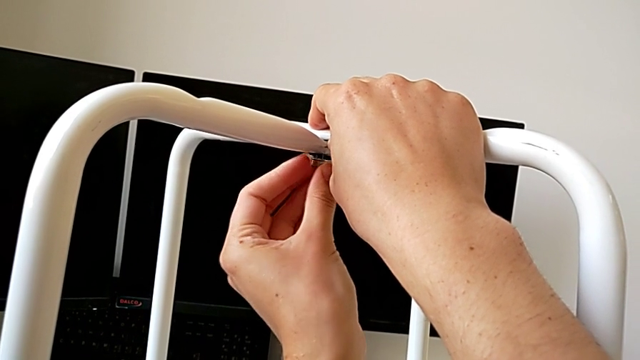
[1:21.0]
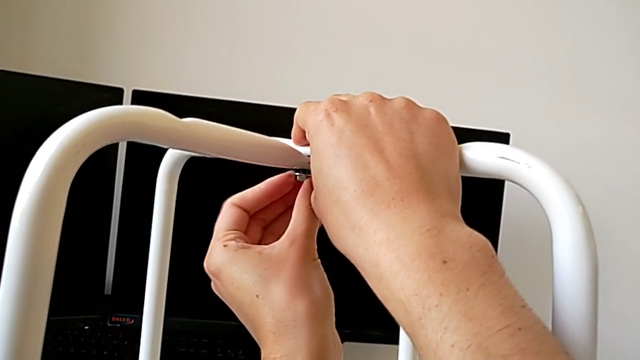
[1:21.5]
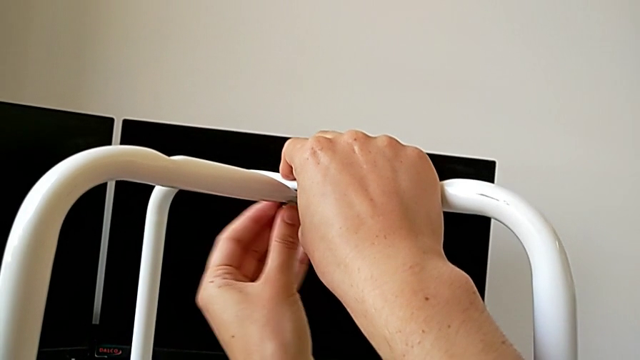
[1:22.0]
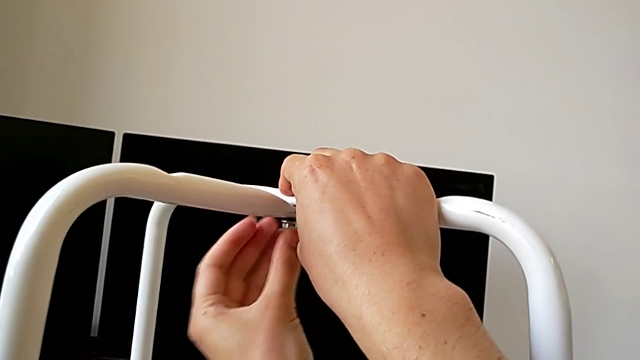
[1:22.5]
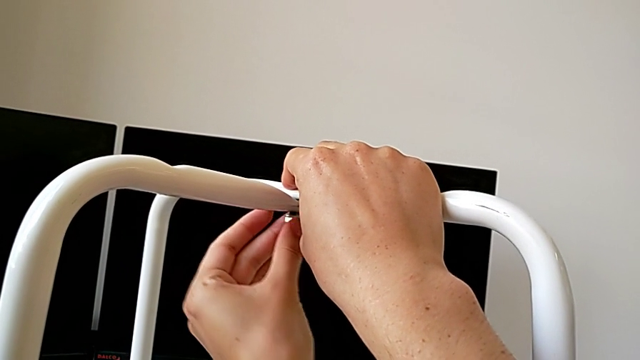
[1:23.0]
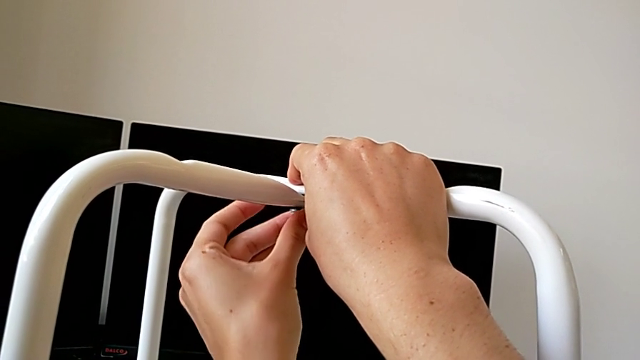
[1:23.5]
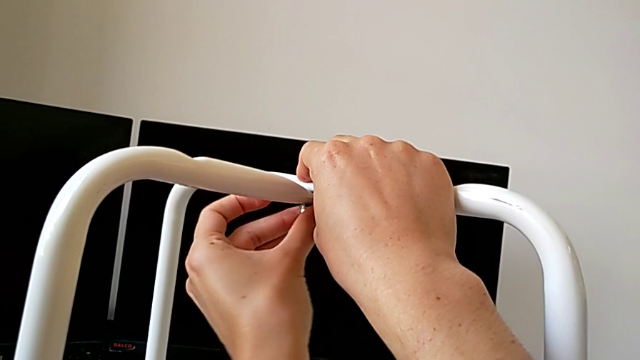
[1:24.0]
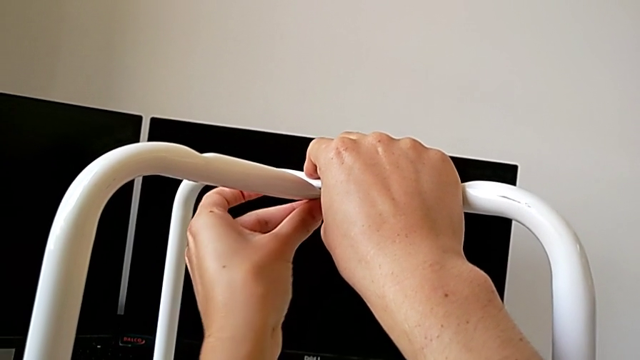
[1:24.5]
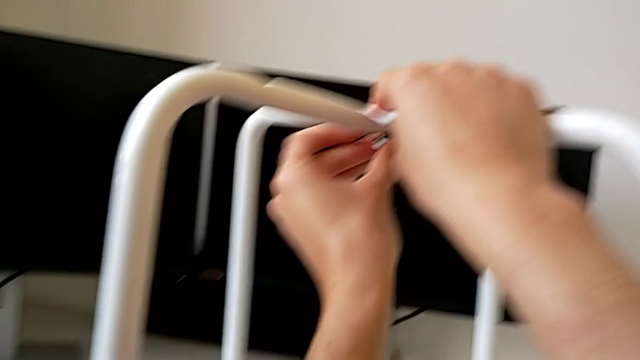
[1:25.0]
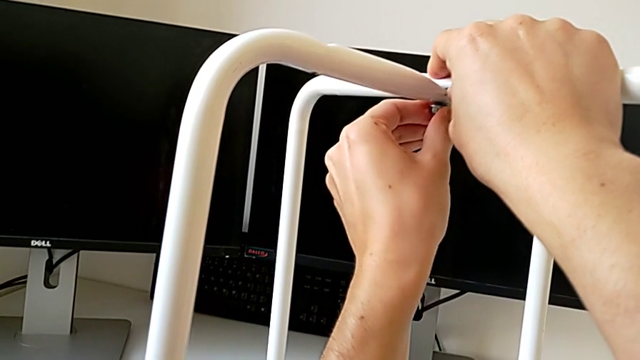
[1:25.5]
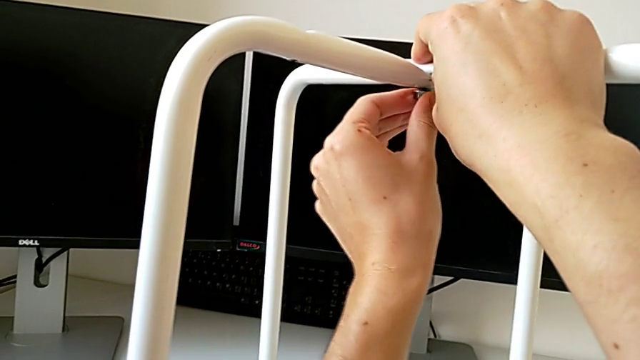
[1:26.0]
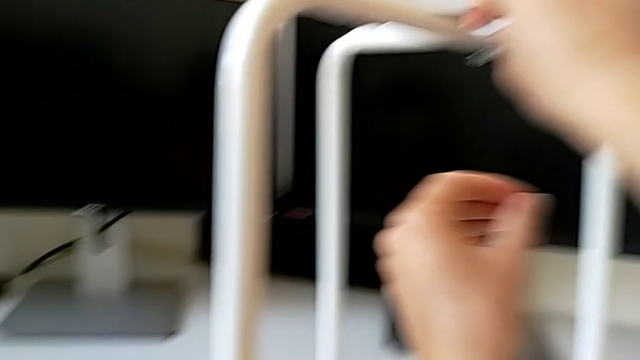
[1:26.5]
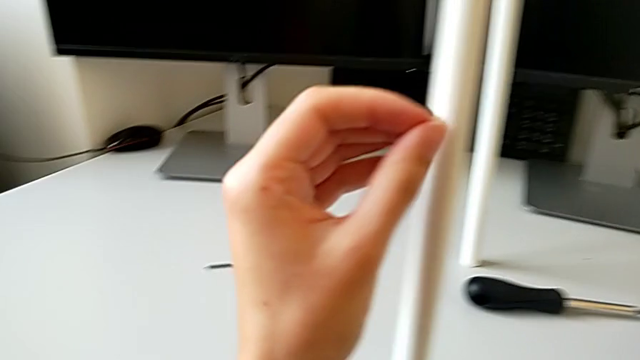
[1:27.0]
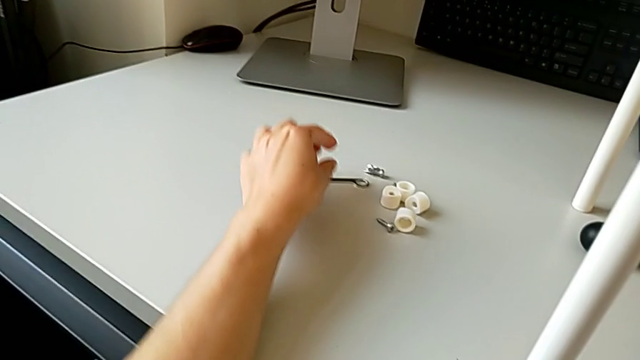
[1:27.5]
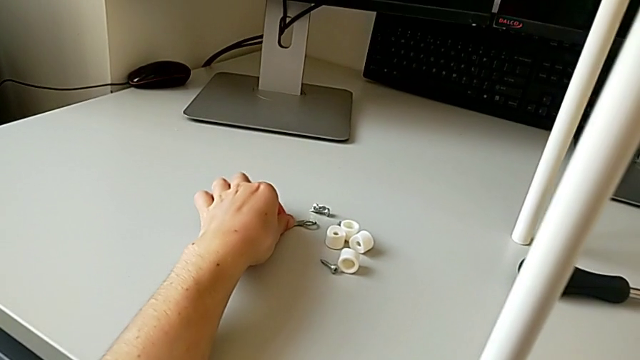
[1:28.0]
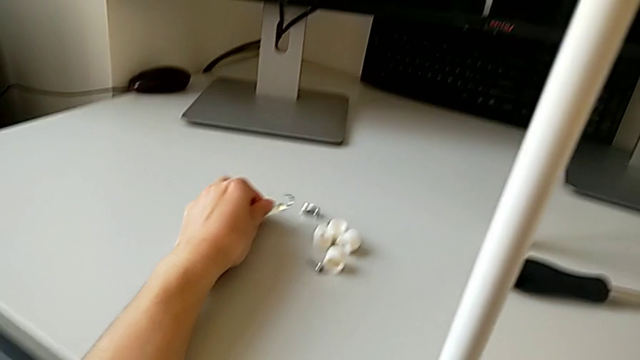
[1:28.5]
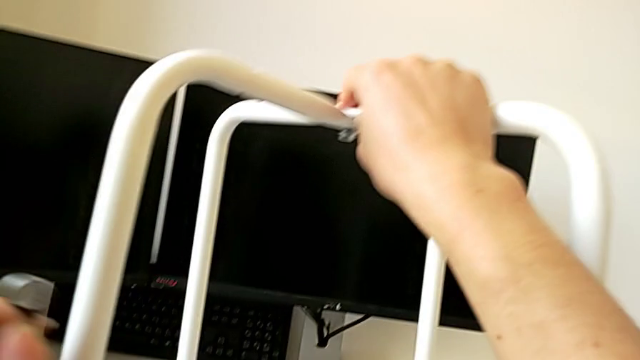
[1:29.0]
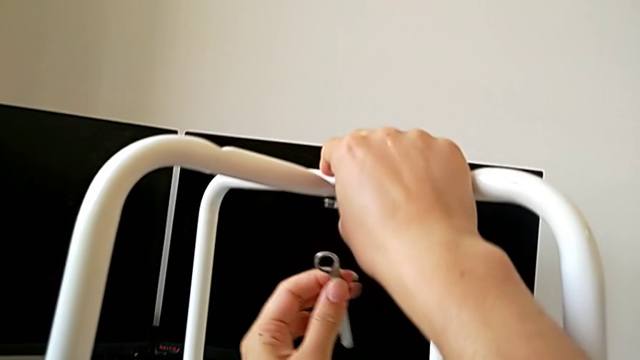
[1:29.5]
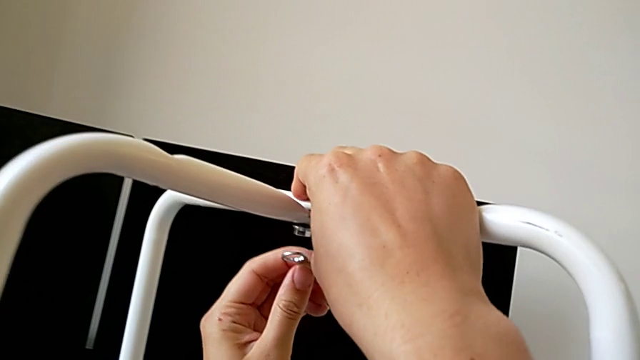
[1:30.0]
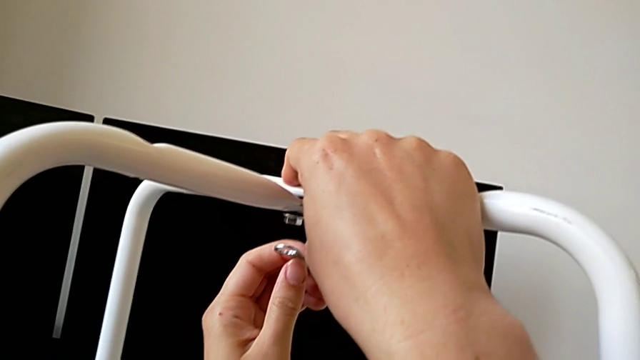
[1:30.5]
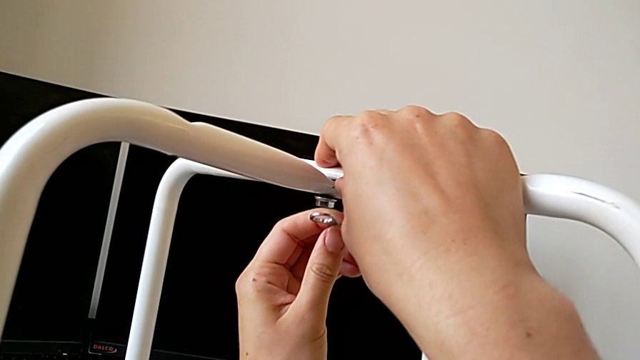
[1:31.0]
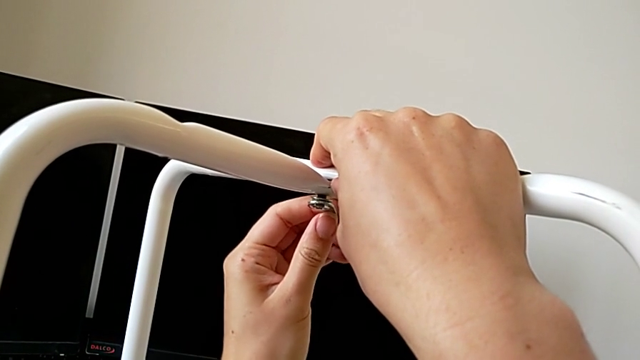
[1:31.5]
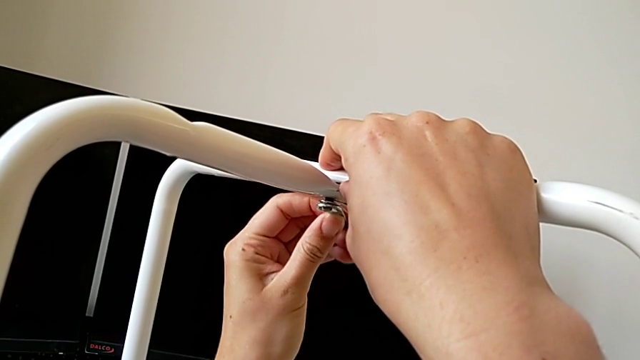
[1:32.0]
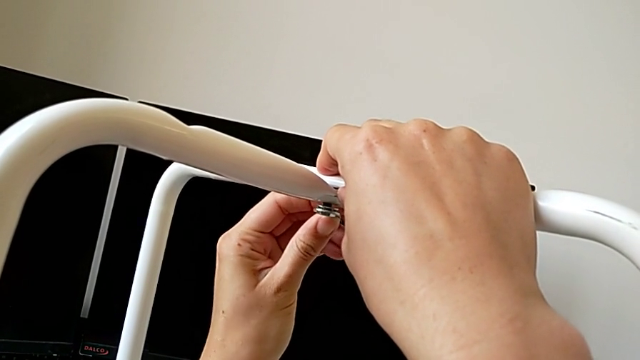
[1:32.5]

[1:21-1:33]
The camera wearer is assembling the legs one on top of the other. They keep screwing the middle hex nut, grab the hexagonal wrench, approach the hex nut and insert the hexagonal wrench.

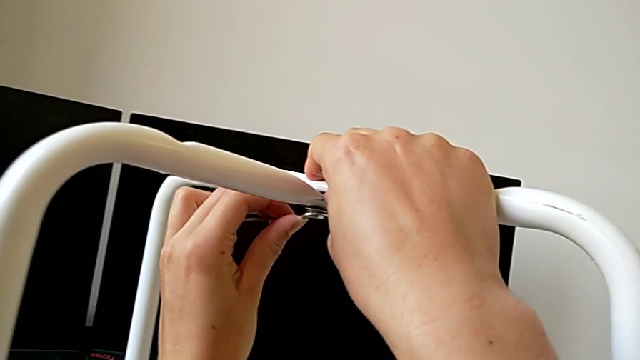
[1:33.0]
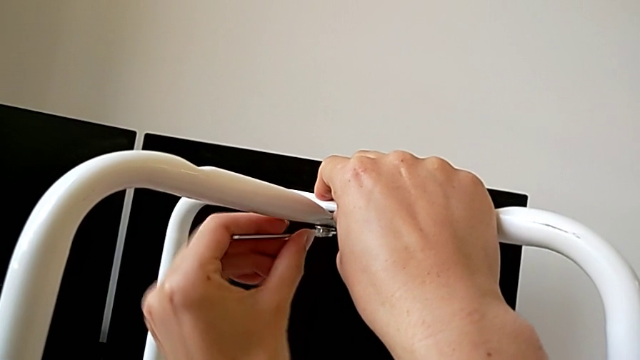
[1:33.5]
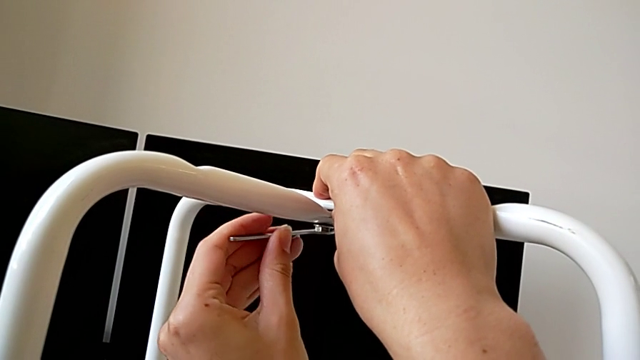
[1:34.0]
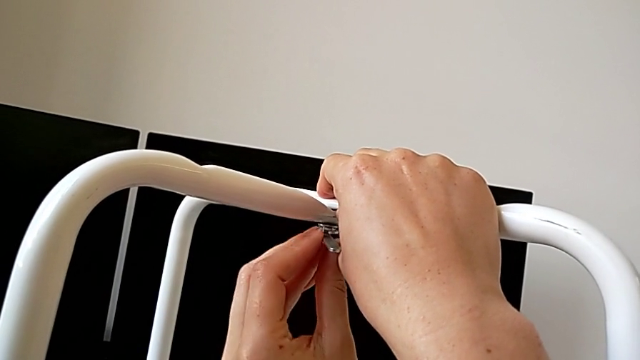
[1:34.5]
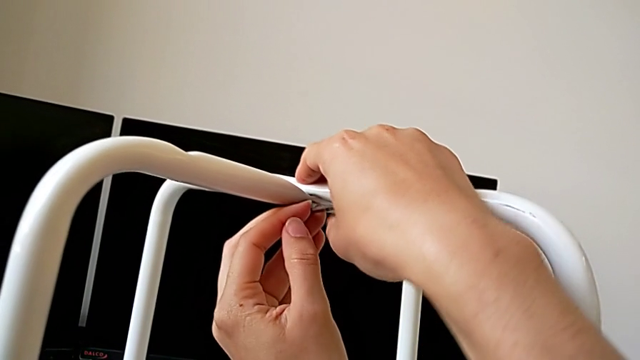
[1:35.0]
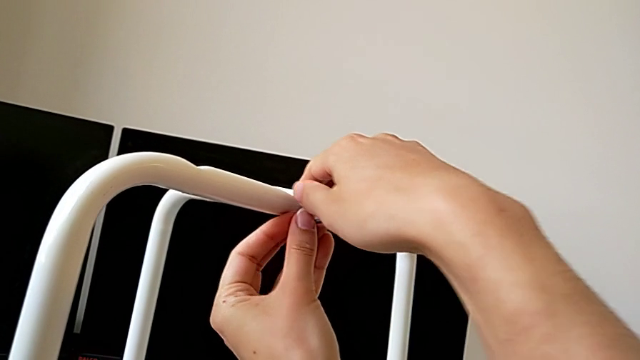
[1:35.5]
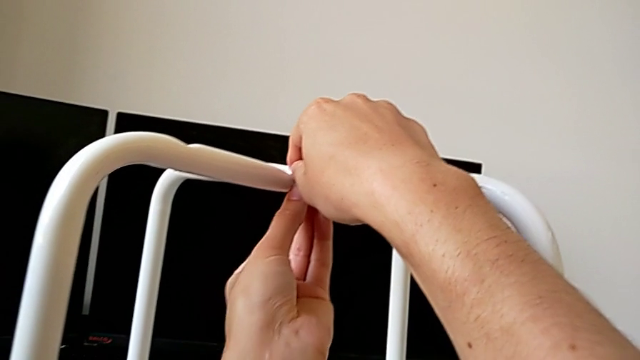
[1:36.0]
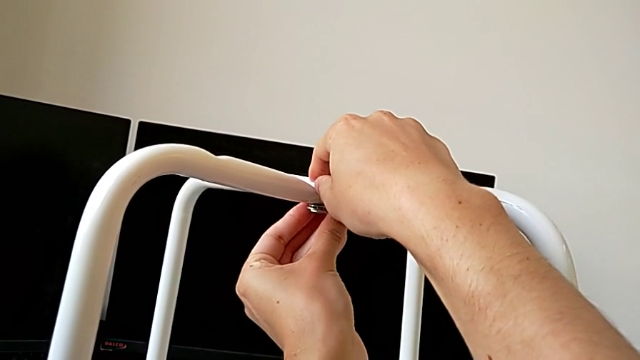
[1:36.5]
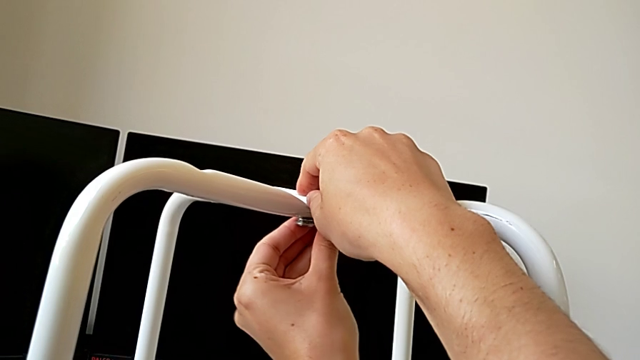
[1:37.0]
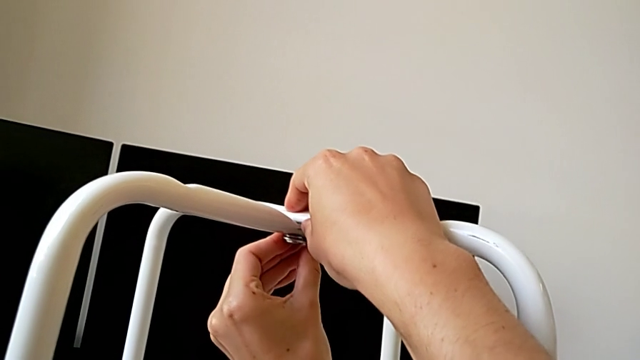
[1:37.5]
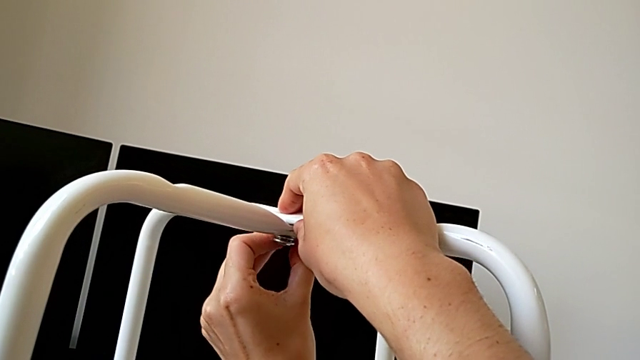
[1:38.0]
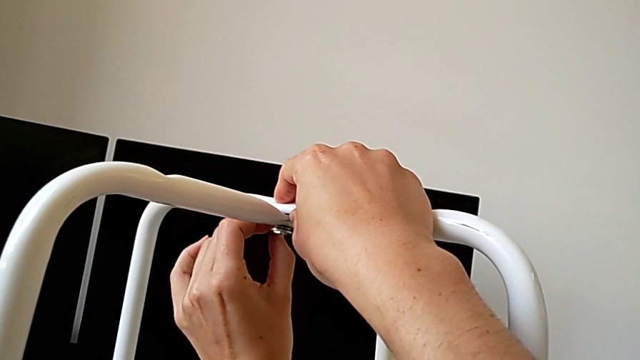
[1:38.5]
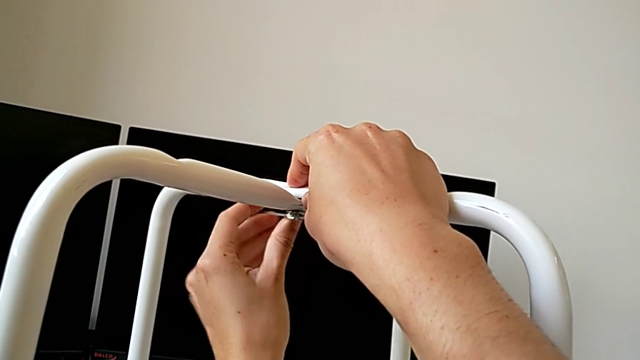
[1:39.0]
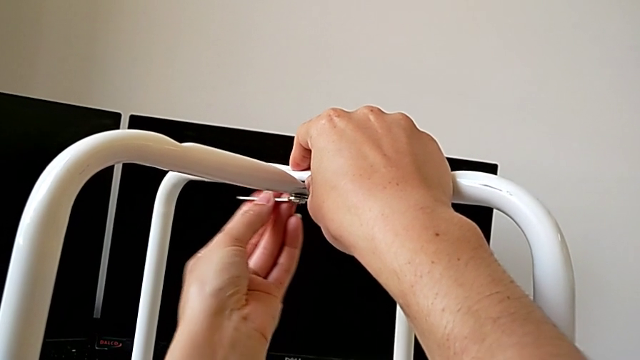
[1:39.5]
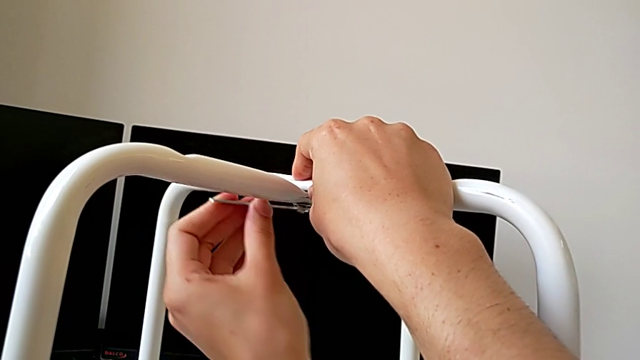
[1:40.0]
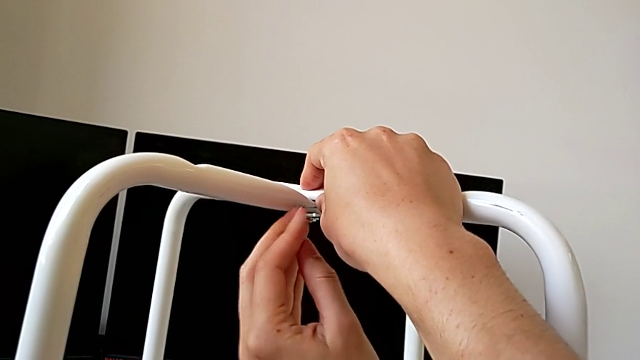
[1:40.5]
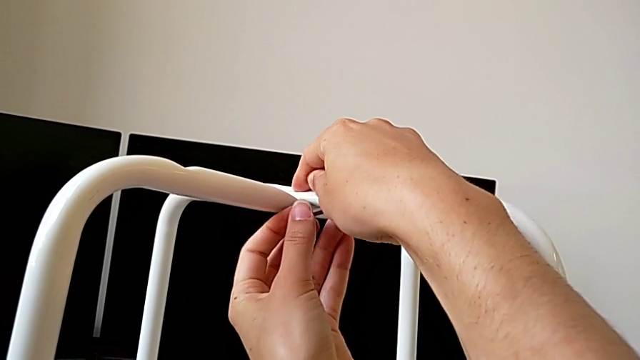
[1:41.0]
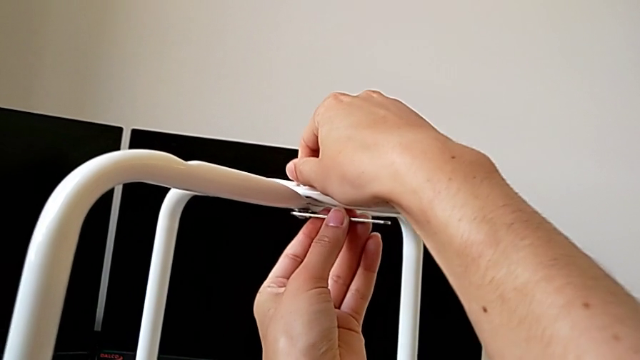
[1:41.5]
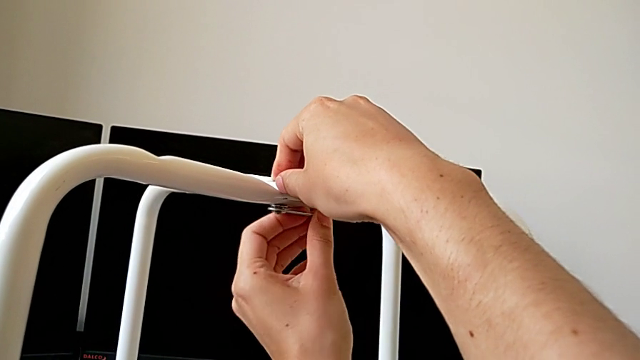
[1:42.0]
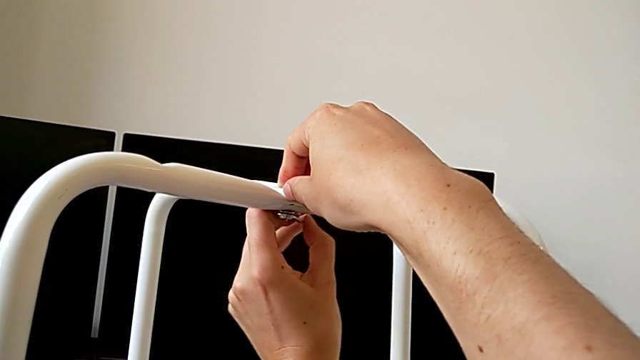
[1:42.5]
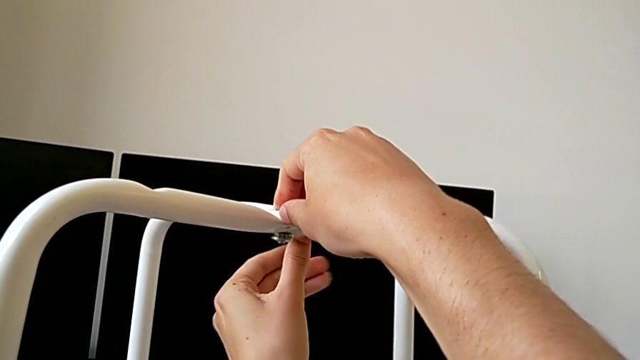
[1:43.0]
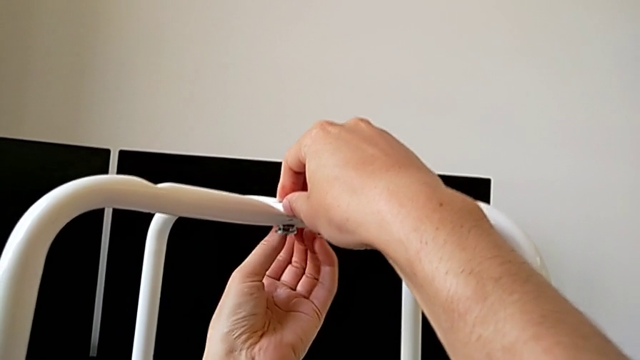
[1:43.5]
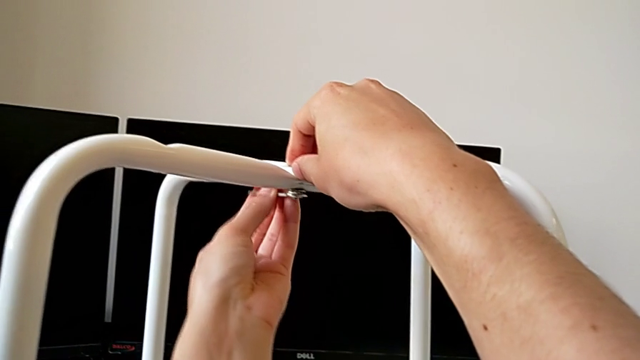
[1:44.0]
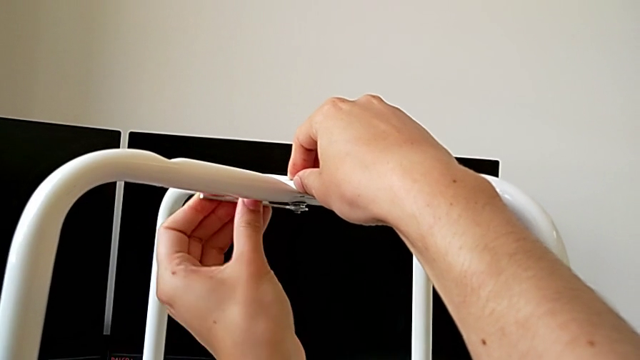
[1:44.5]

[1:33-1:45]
The camera wearer is assembling the legs one on top of the other. They wrongly screw the hex nut.
